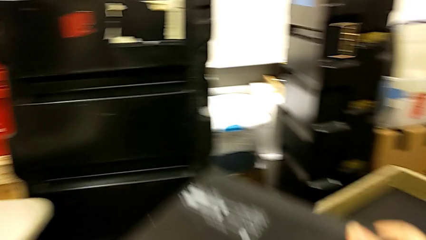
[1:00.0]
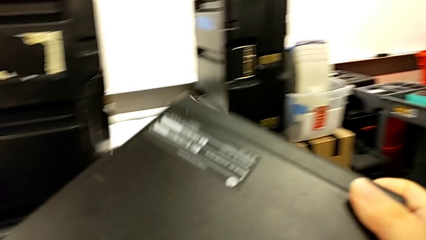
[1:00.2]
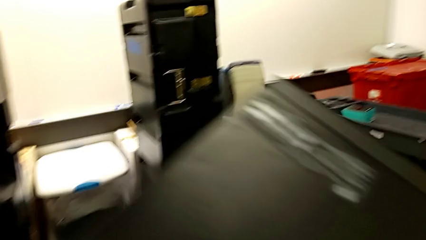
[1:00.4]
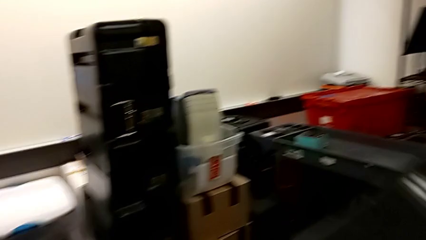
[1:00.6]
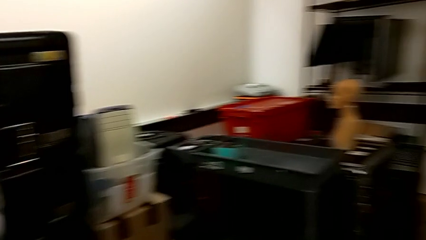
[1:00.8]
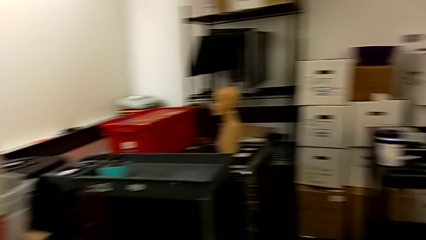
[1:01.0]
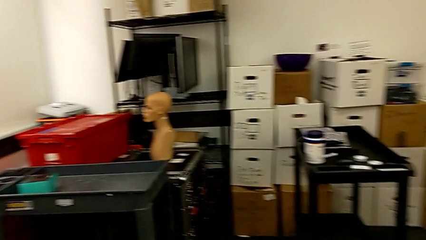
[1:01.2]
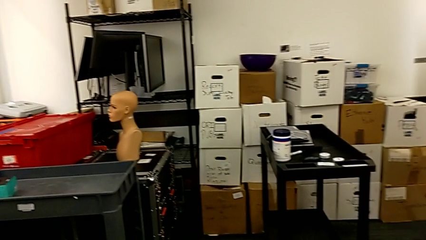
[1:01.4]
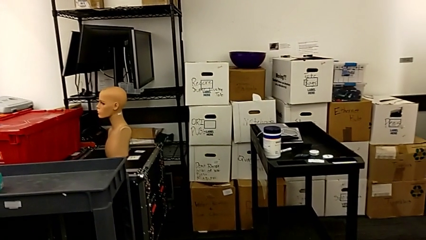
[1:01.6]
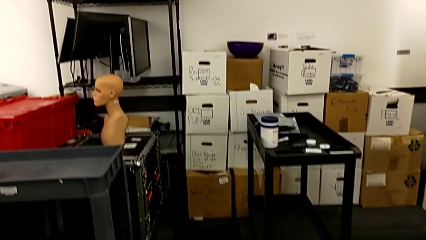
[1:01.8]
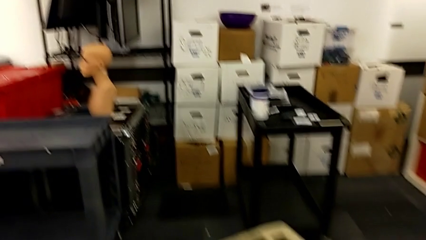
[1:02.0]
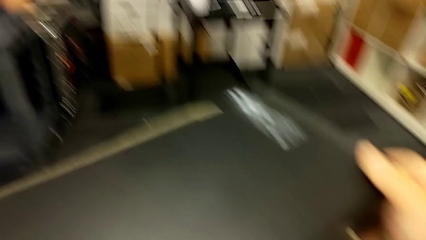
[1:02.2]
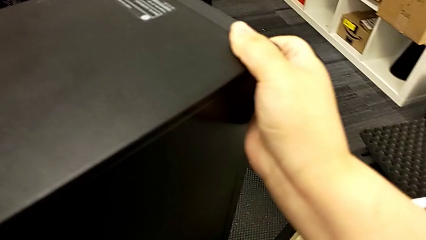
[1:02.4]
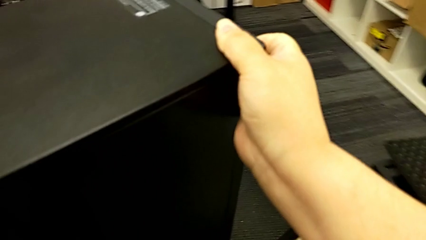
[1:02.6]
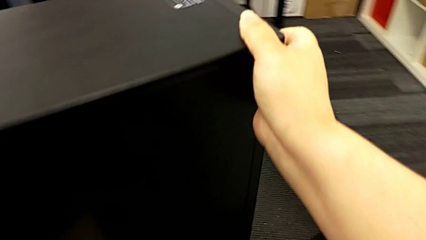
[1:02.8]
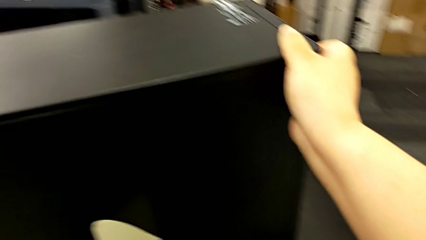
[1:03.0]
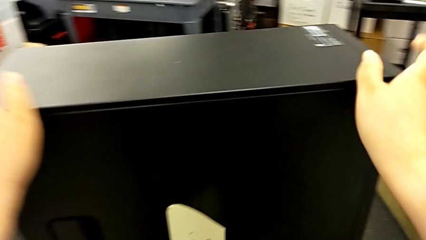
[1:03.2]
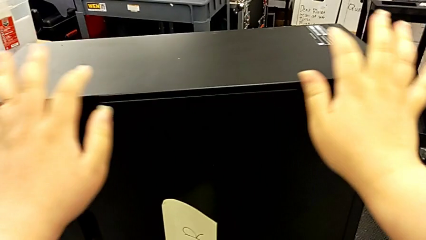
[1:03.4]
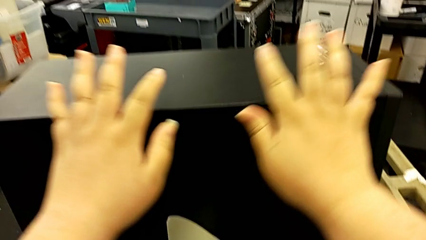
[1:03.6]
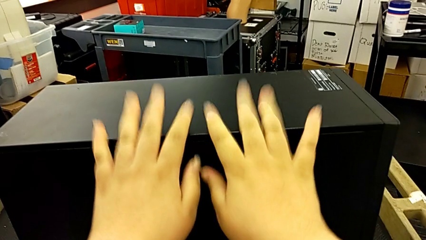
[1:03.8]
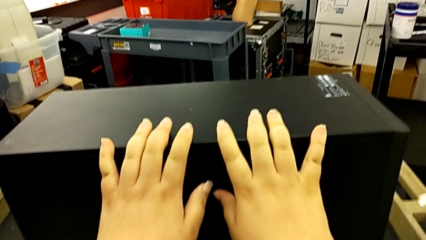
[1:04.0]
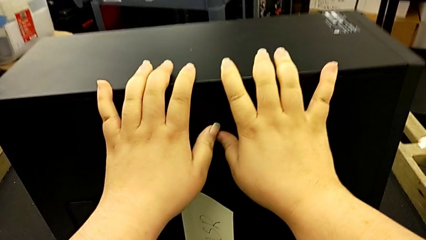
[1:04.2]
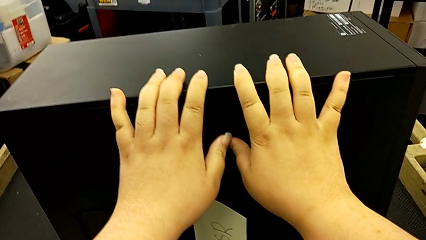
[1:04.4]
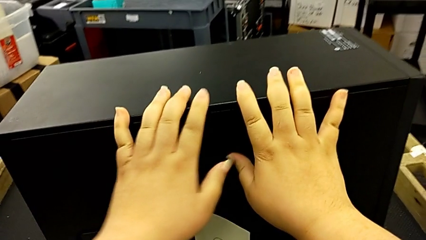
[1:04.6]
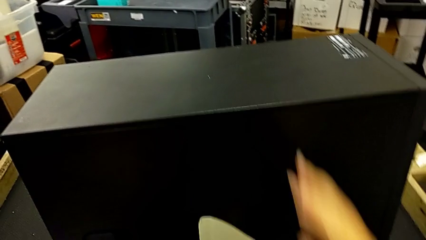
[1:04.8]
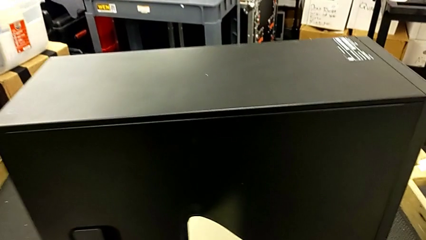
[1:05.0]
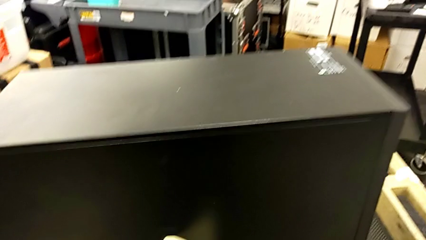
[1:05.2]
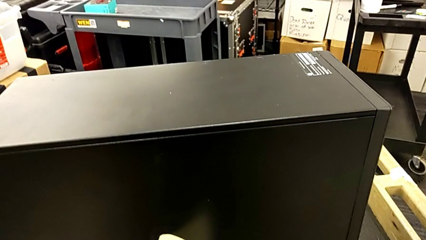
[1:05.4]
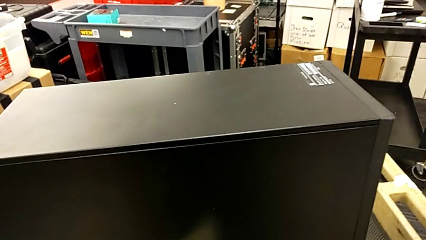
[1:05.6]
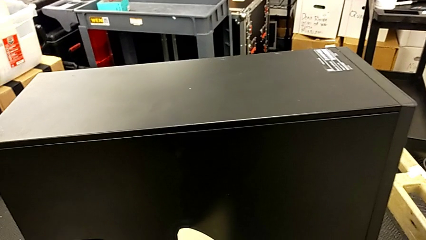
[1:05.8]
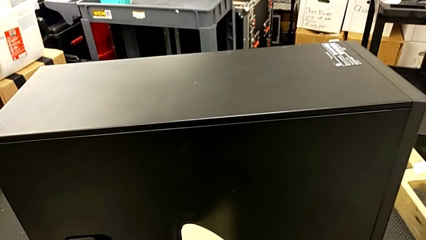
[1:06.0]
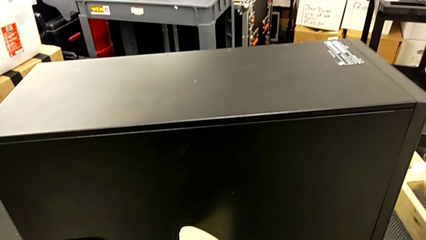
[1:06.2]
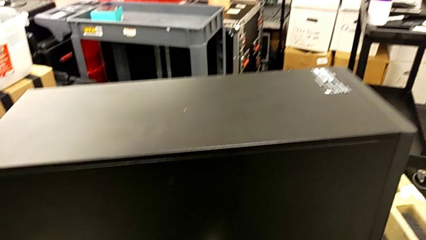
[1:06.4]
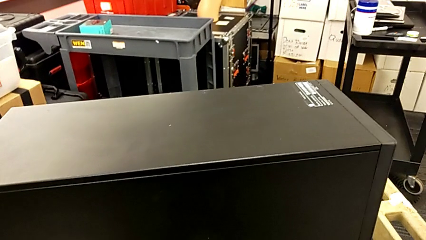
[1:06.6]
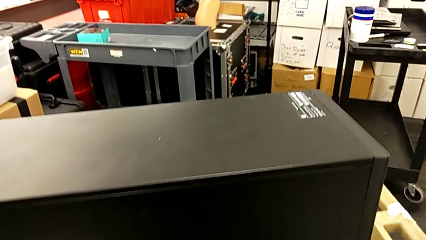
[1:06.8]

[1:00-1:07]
The camera wearer is placing the computer tower on the table. They place the black computer tower and touch it.

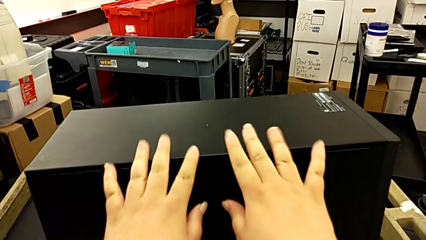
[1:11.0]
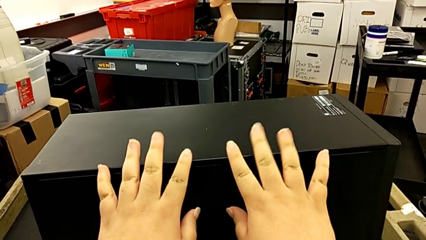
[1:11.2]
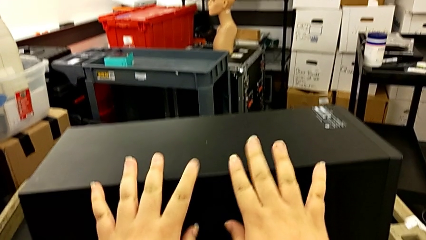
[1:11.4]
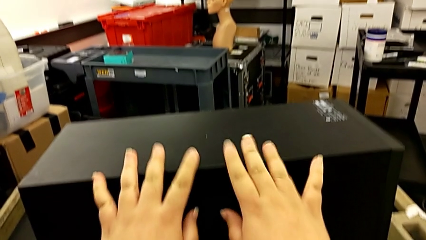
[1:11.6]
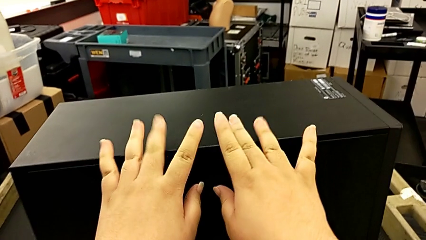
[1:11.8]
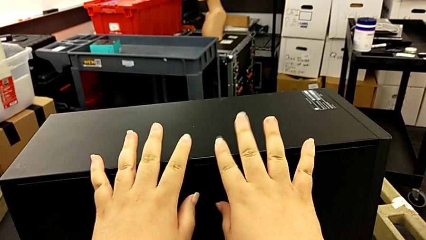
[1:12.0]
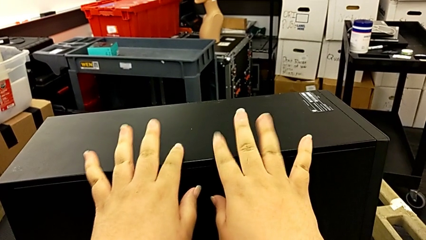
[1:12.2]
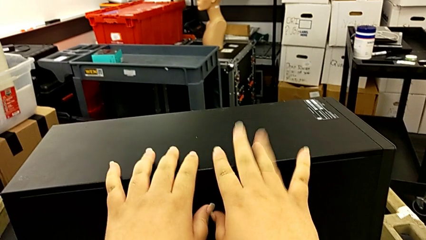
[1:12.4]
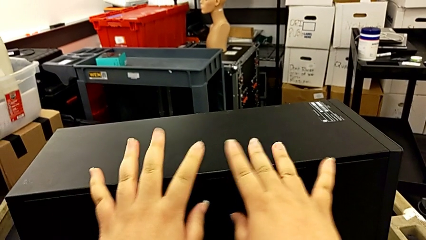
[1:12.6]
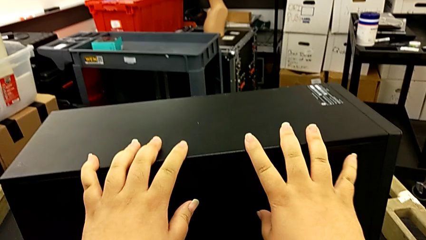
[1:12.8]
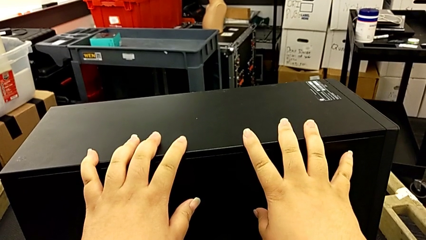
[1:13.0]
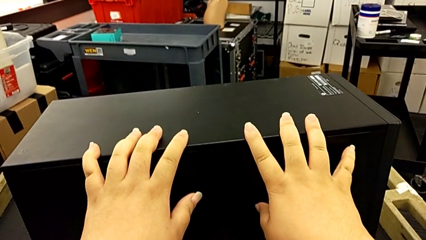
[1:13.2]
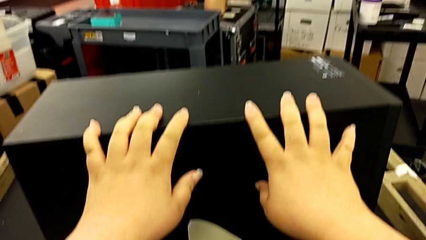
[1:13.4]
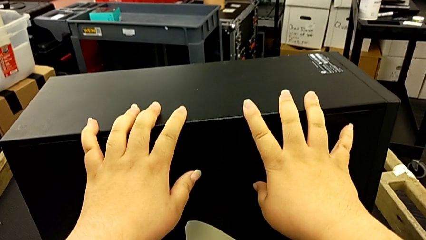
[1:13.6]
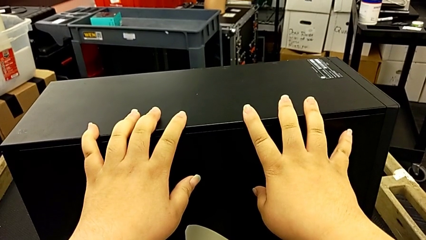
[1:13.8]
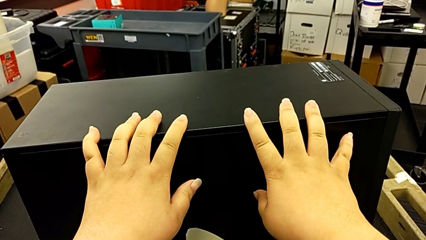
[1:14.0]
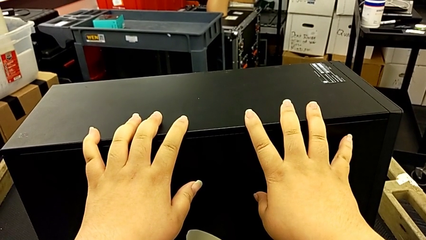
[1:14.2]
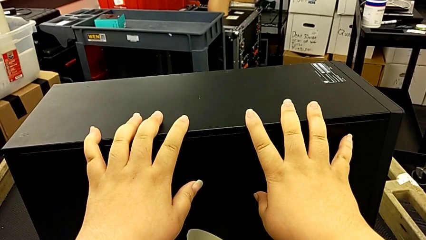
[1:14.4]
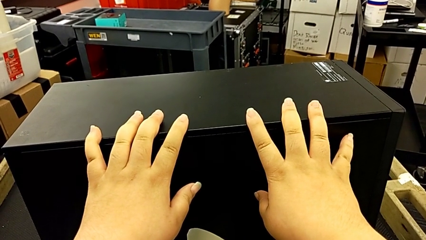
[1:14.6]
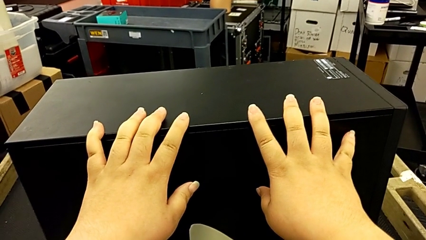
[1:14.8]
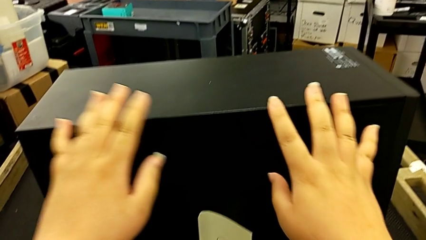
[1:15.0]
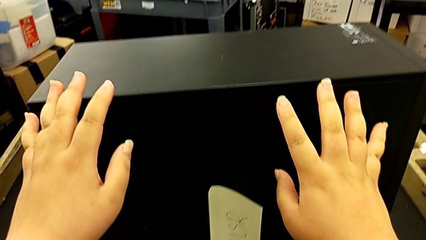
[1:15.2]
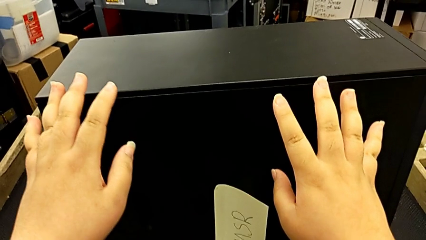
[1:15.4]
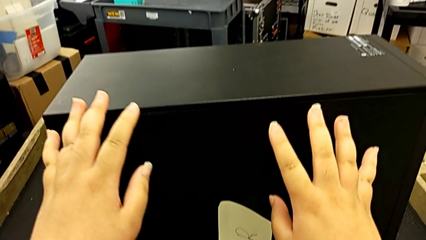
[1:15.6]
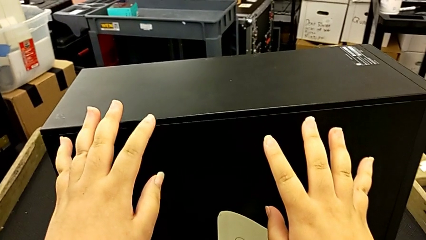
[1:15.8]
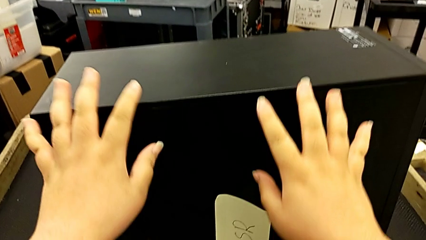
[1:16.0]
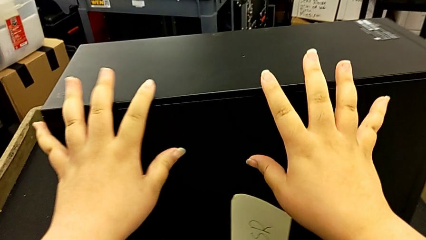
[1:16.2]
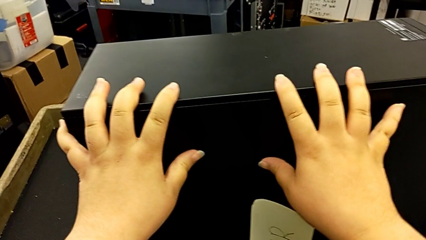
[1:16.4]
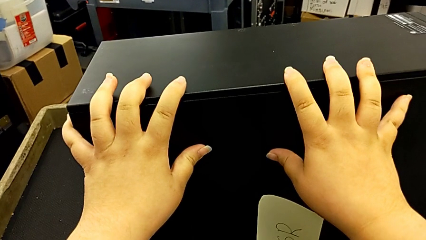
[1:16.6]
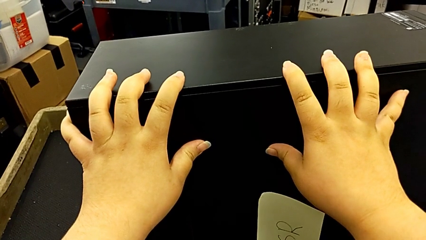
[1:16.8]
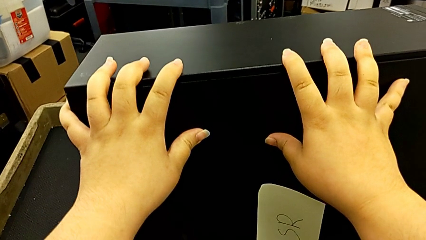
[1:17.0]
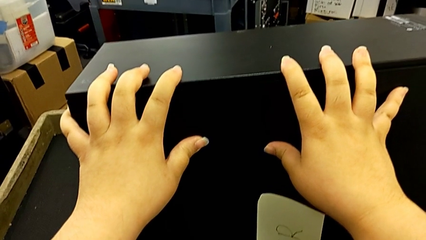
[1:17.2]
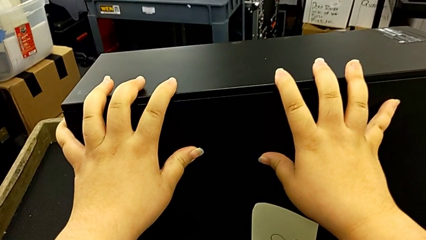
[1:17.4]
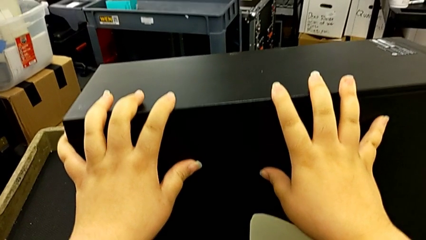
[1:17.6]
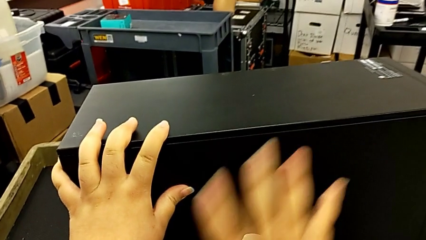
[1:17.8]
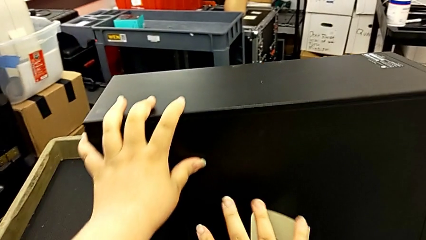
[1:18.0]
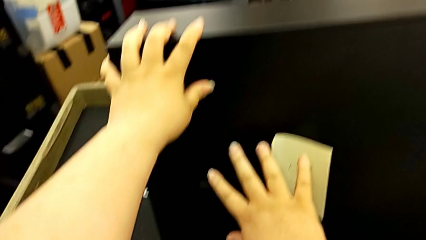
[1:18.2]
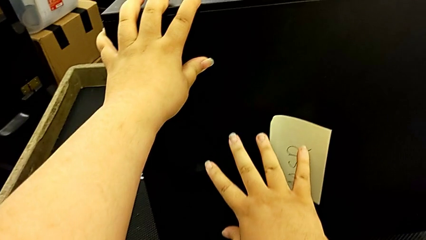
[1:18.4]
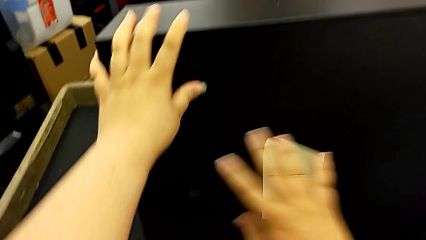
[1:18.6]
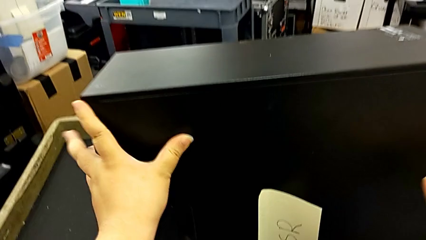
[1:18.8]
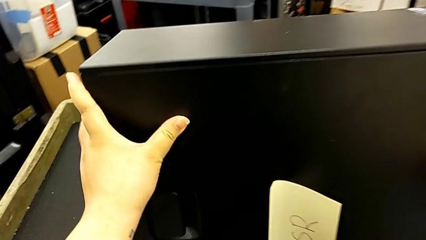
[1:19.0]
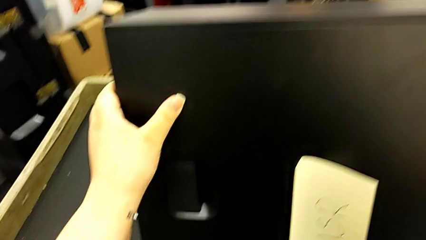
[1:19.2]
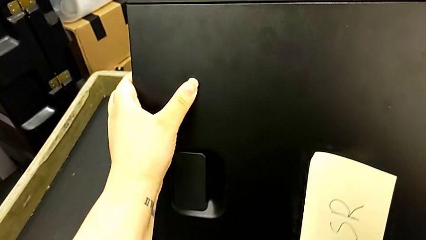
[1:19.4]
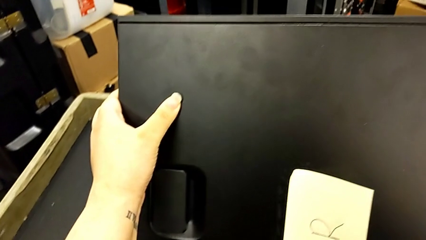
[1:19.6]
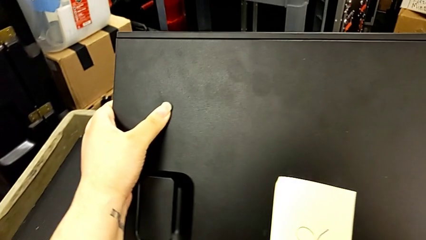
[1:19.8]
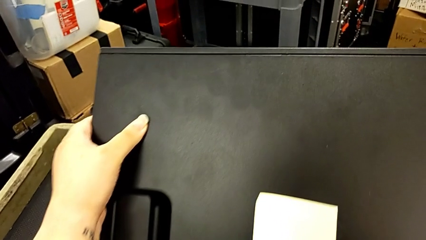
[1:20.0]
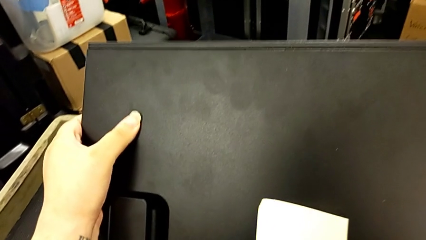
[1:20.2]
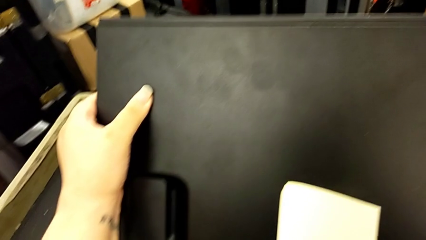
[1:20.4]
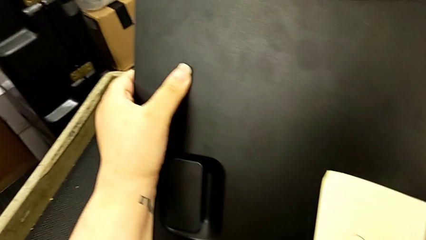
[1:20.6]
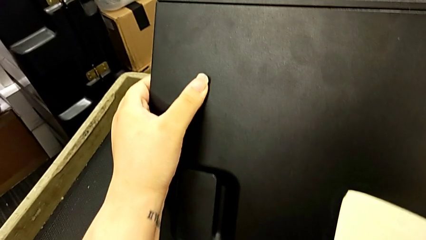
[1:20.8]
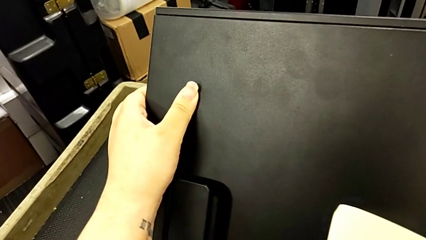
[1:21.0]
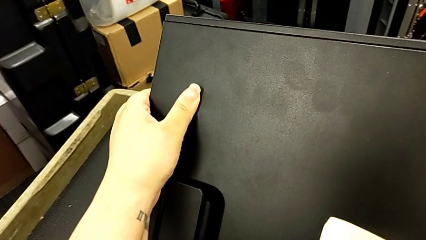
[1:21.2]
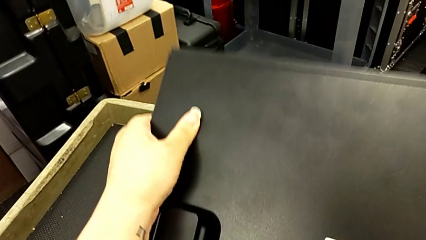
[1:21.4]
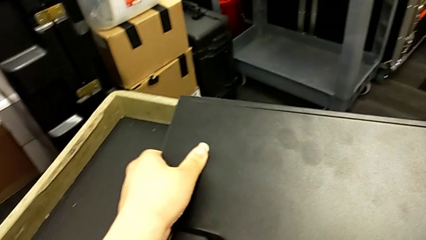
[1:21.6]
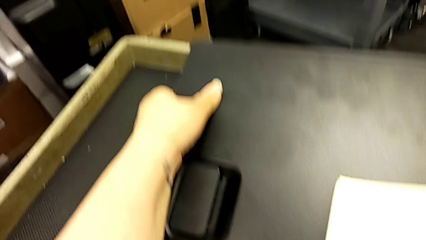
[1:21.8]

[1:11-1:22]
The camera wearer is disassembling the cover of the computer tower. They touch the black computer tower twice, push it and flip it.
